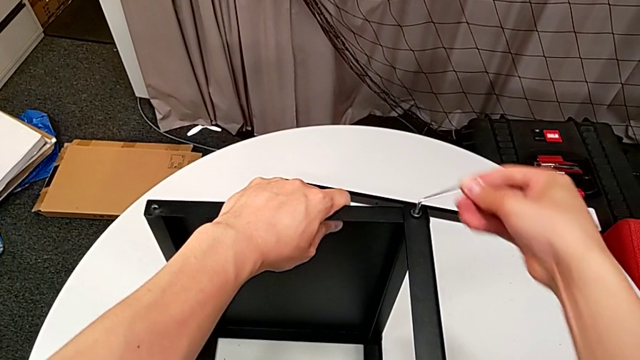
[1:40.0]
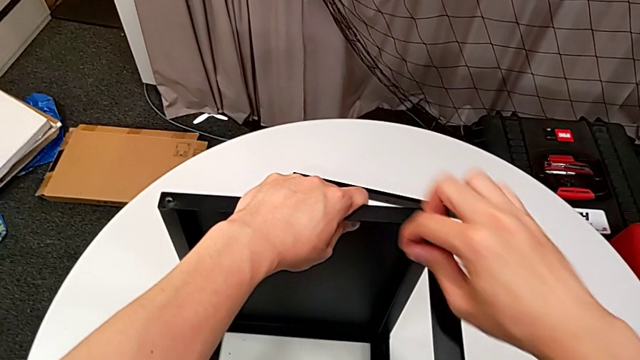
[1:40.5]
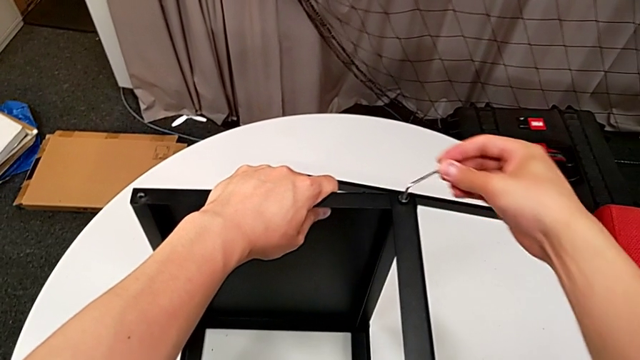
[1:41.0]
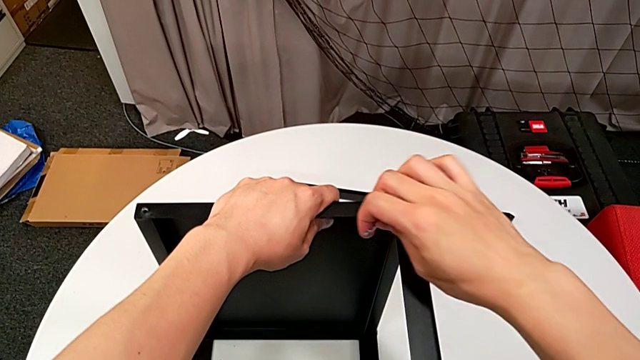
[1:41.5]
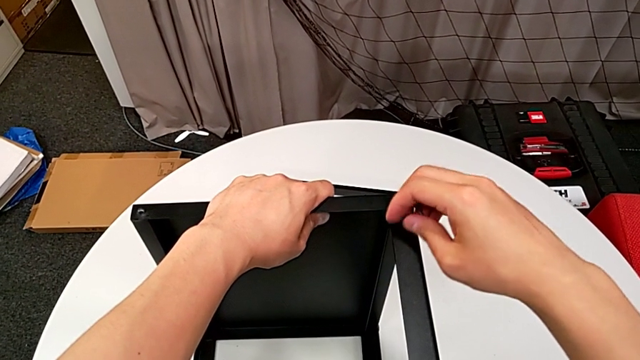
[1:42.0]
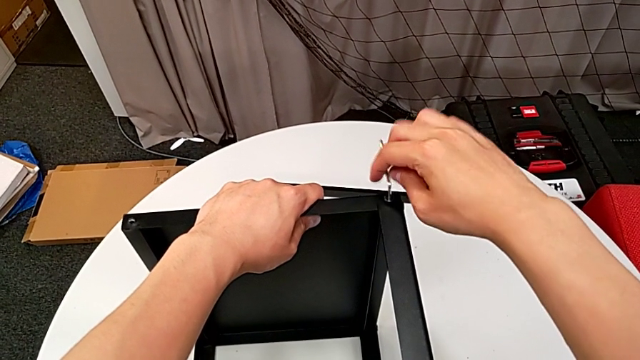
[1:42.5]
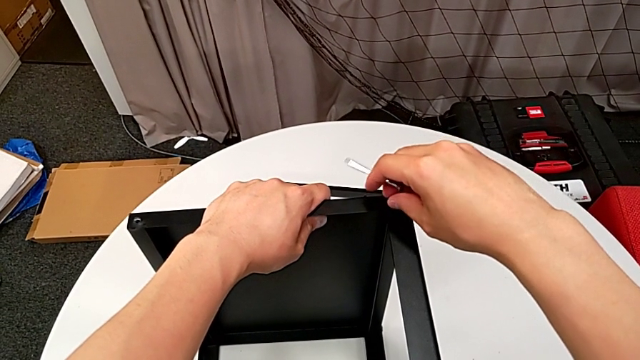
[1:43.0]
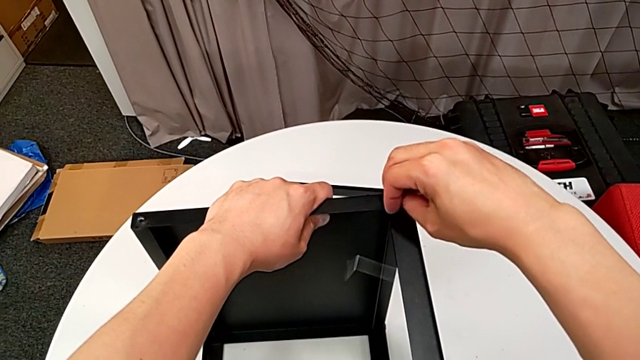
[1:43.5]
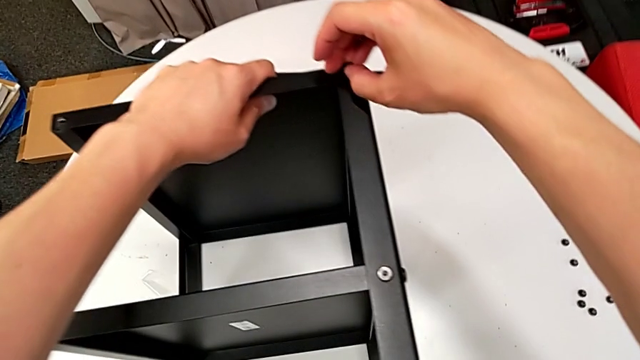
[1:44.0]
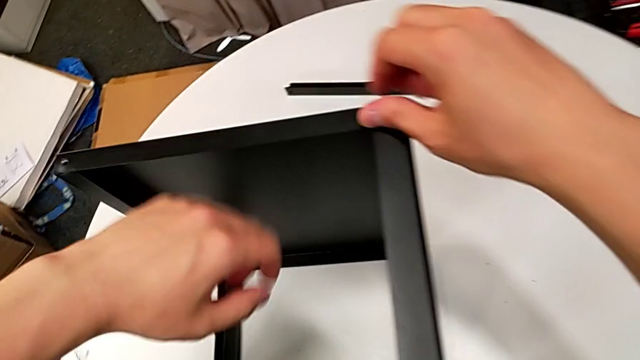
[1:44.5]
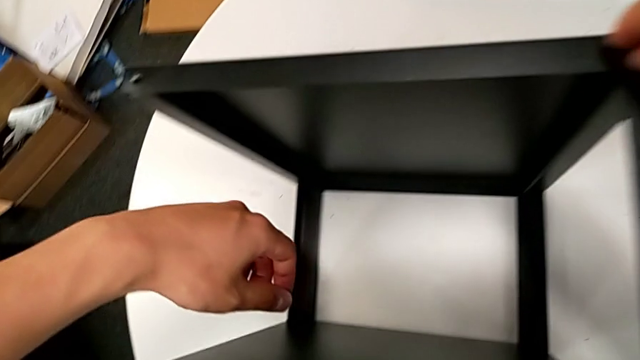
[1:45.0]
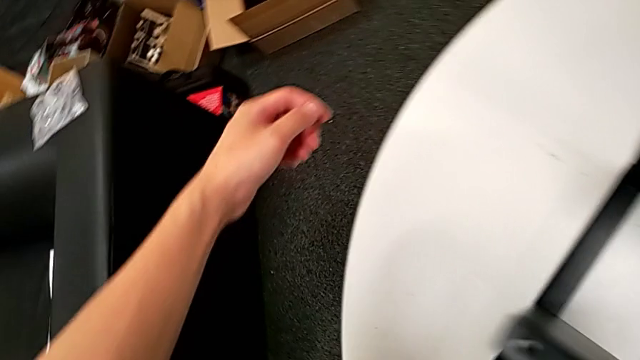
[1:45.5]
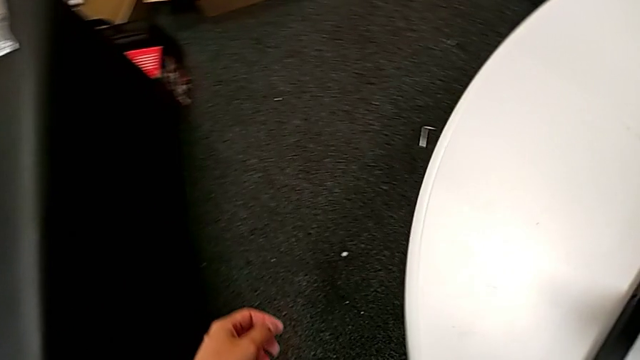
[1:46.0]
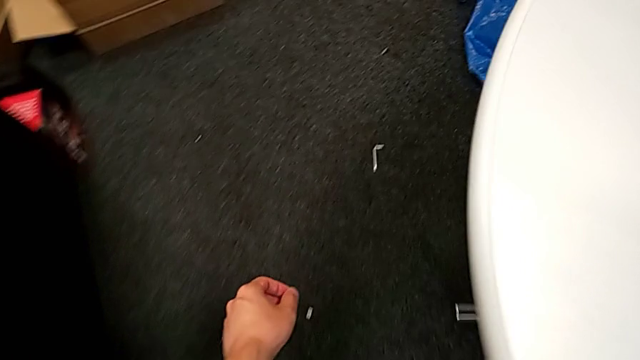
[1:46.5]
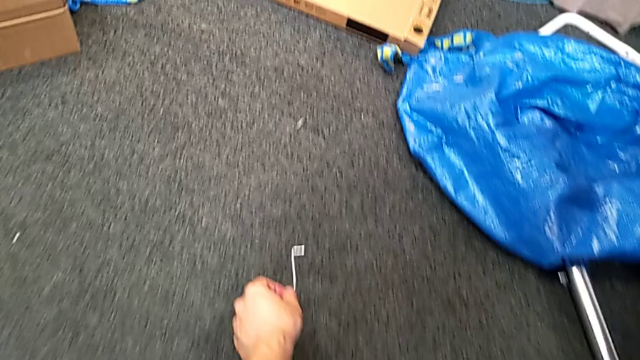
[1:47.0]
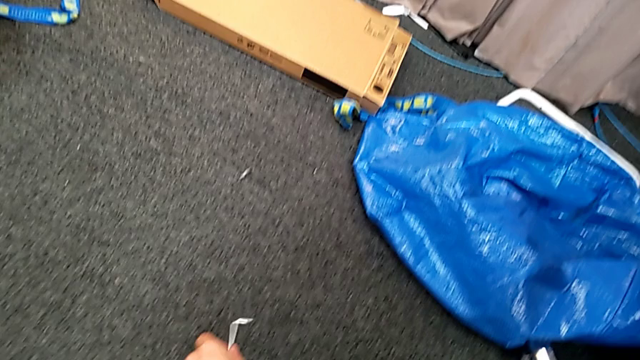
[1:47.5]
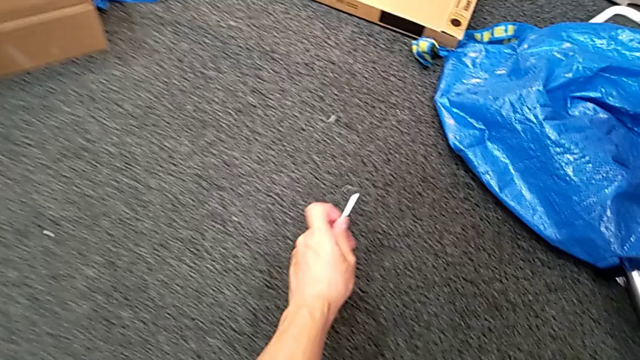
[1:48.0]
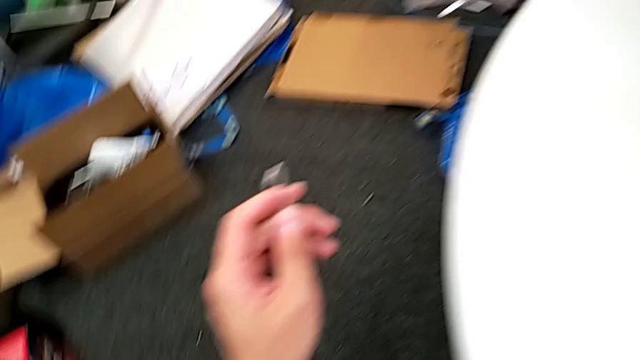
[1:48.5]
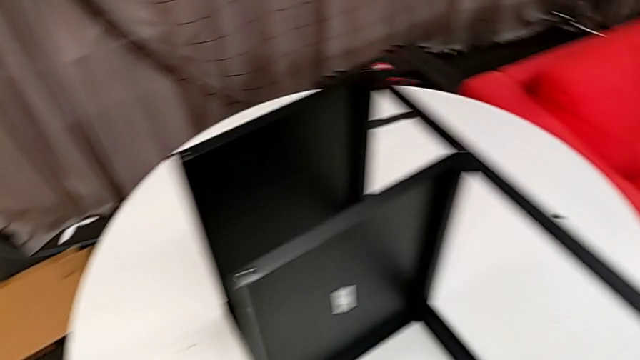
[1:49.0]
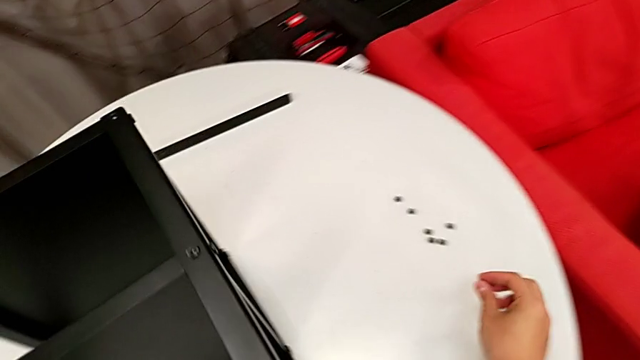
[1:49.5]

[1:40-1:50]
The camera wearer is disassembling the second leg of the table. They unscrew the hex socket head, wrongly drop the Allen wrench, approach it, grab it and approach the nightstand.

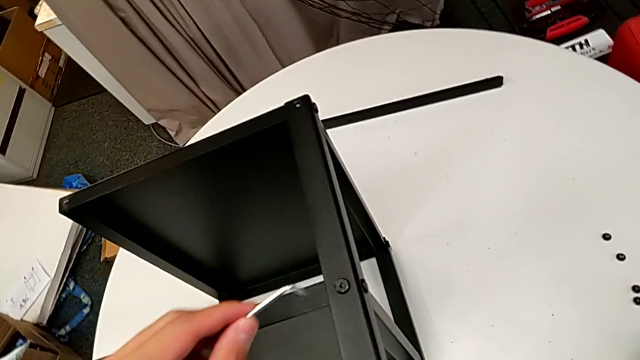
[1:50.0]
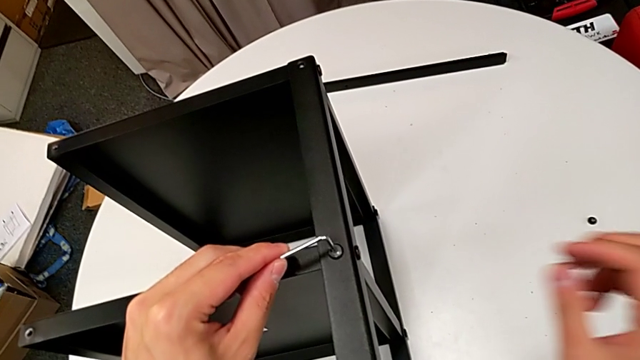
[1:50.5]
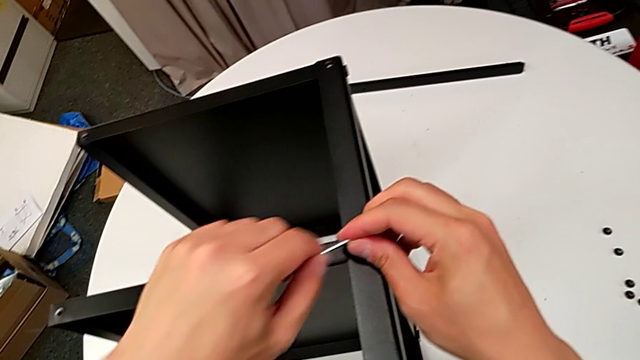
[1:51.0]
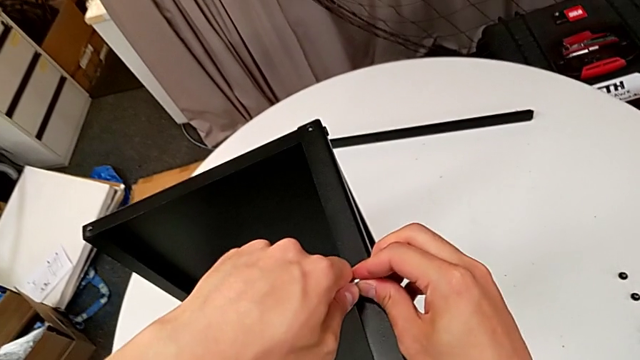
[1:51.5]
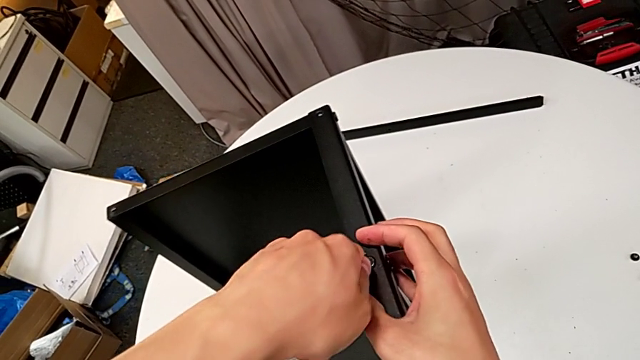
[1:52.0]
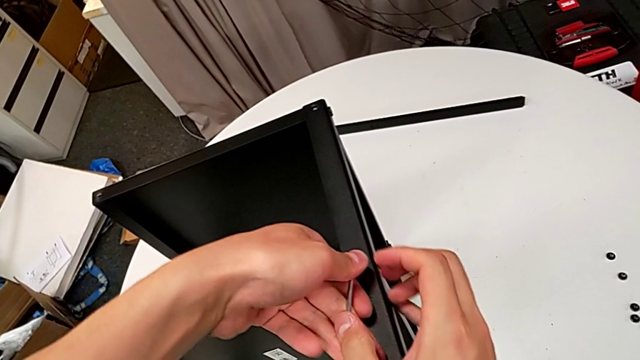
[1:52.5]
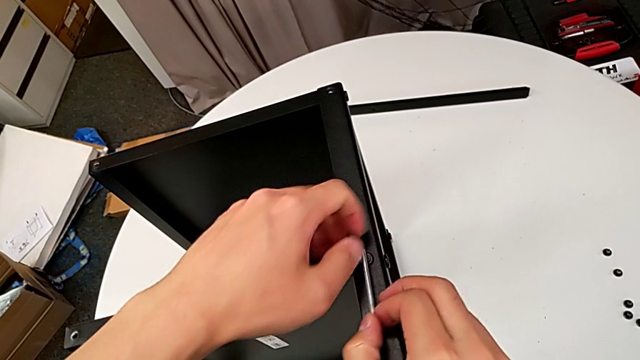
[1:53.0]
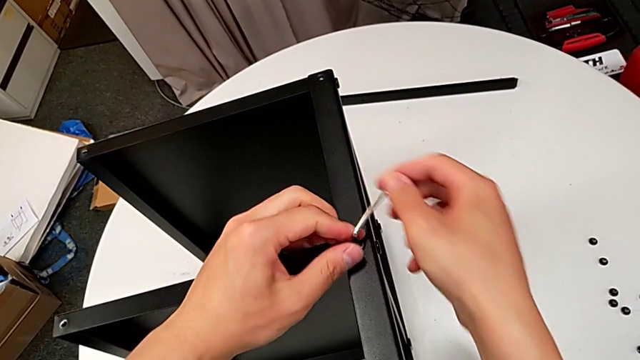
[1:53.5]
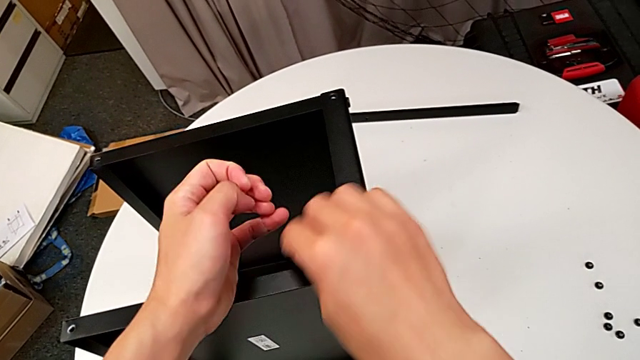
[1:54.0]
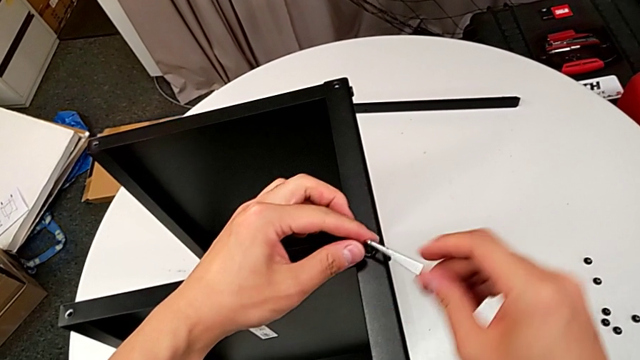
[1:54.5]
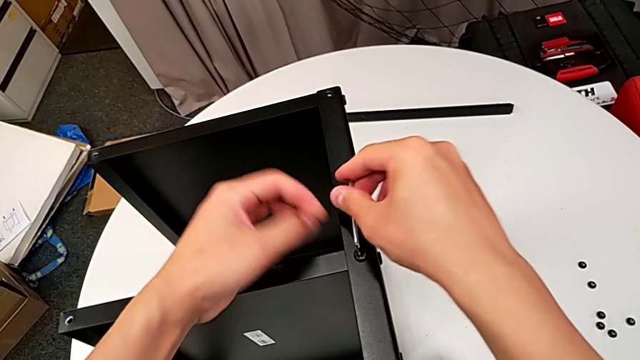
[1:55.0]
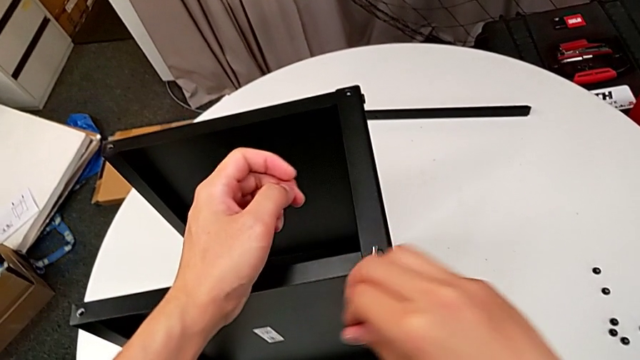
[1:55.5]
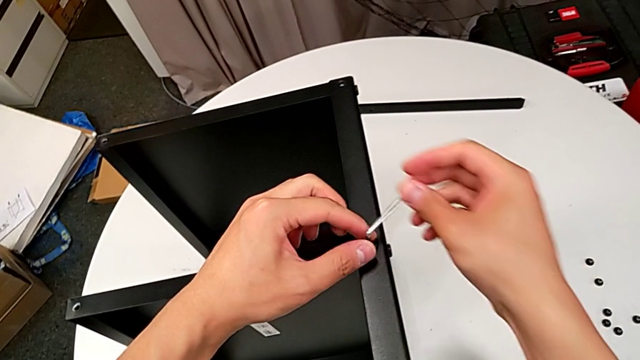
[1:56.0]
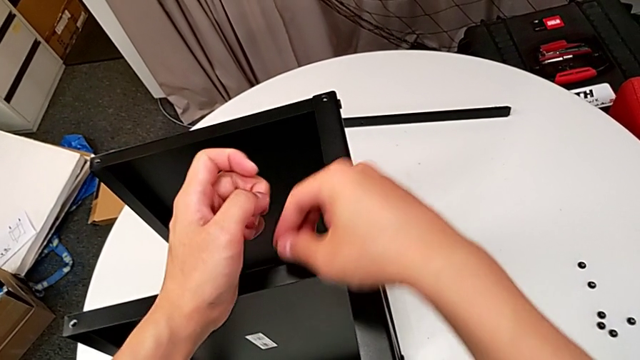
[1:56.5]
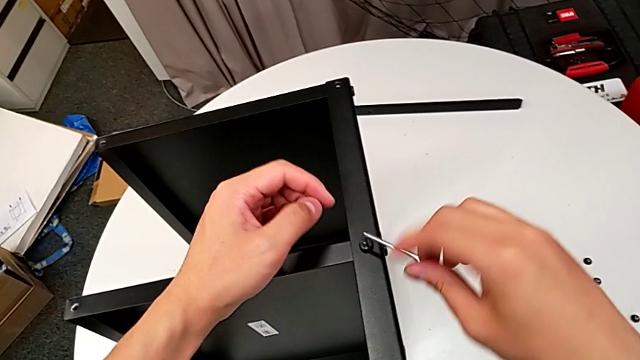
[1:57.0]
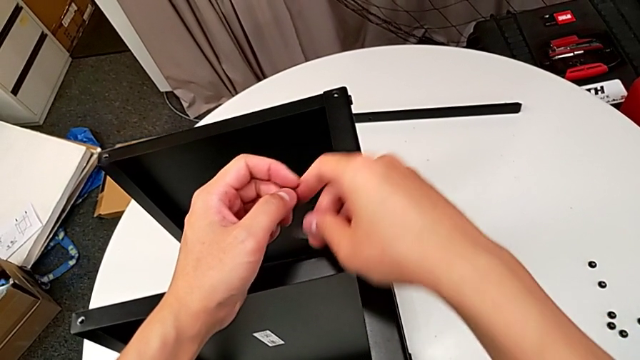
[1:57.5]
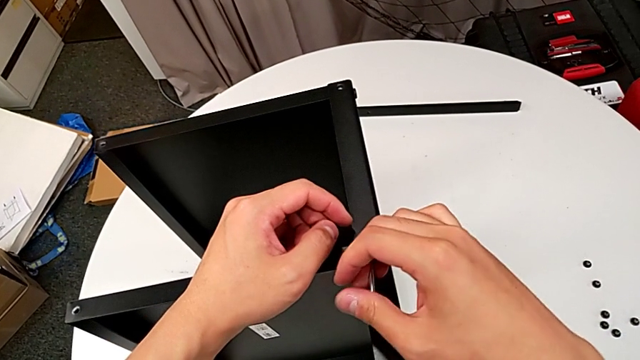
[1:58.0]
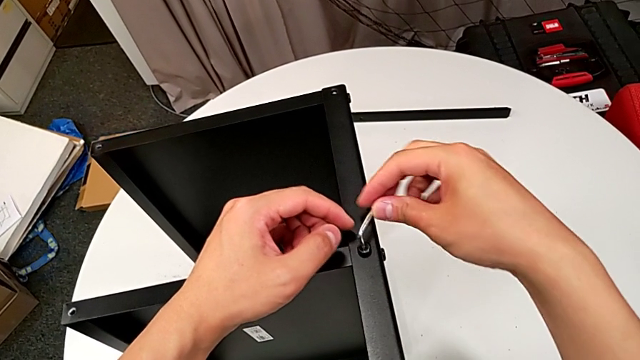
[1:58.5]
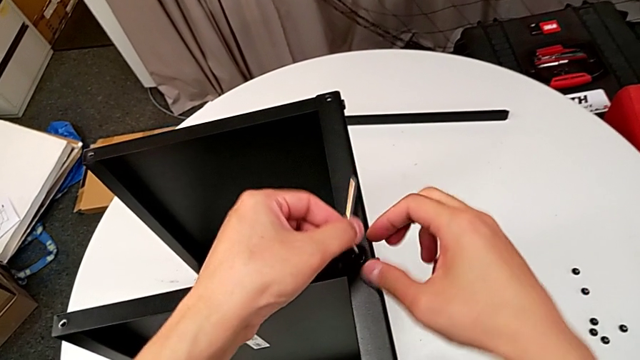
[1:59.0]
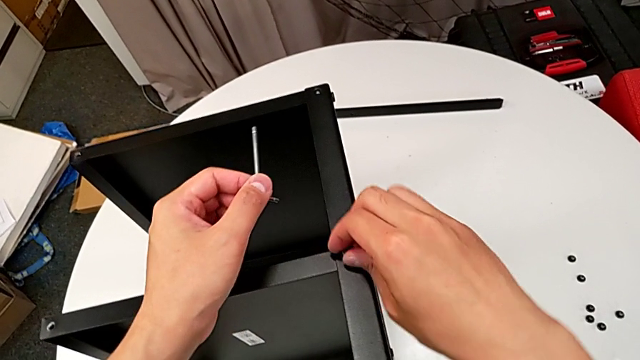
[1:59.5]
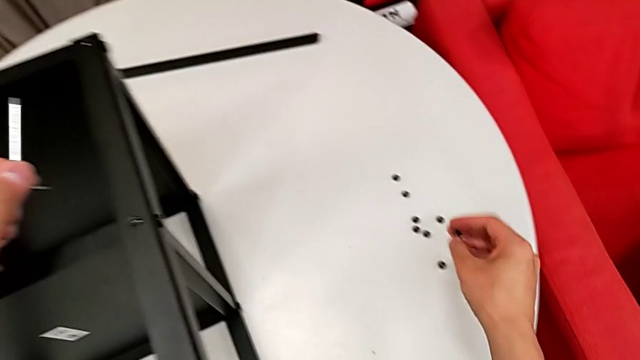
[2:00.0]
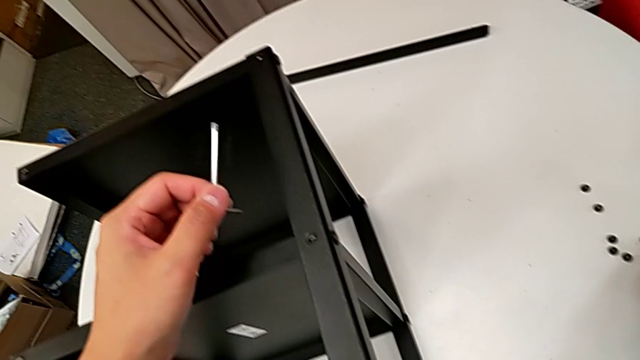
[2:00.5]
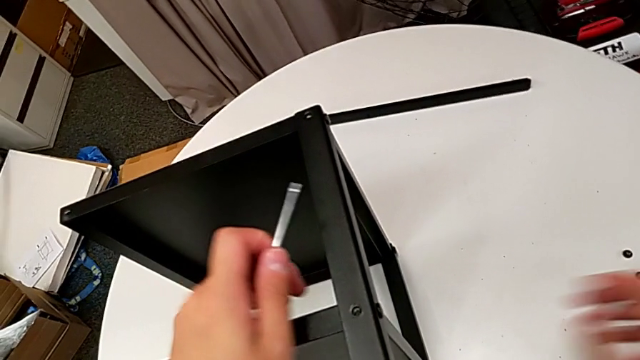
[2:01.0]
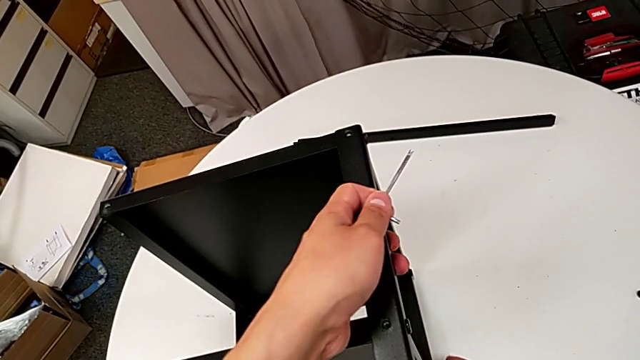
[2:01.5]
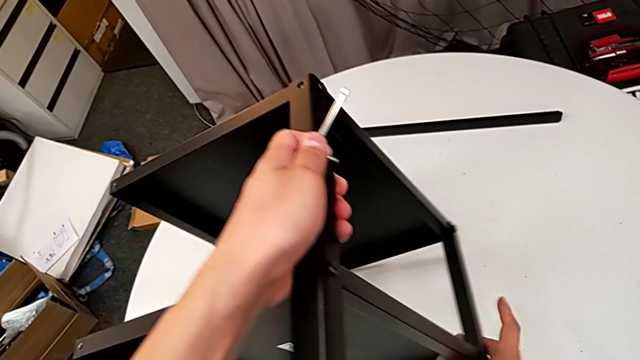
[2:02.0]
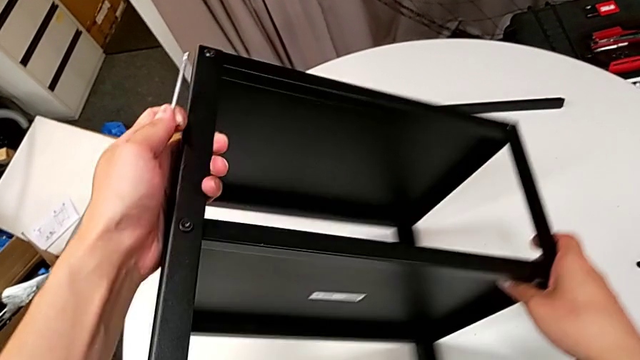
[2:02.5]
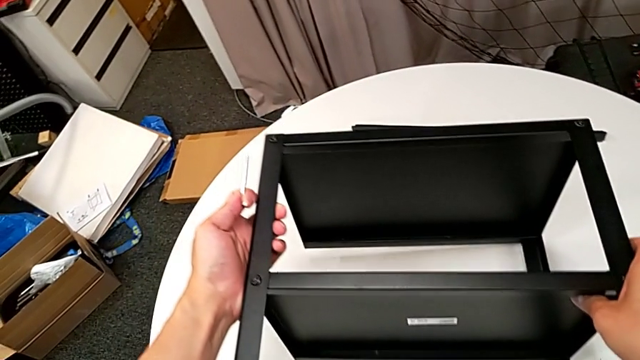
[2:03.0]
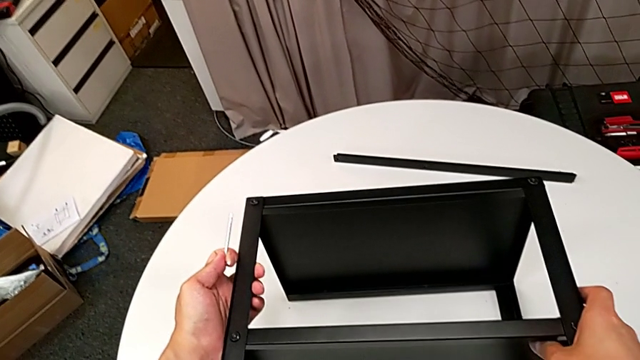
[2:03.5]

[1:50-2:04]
The camera wearer is disassembling the second leg of the table. They insert the Allen wrench, unscrew the hex socket head, withdraw the Allen wrench, disassemble the hex socket head, place it and rotate the nightstand.
